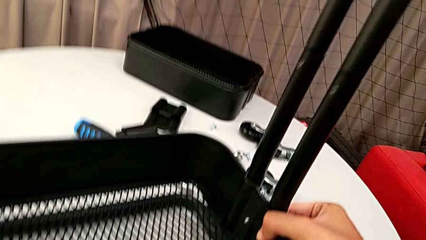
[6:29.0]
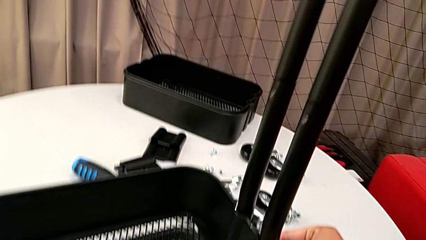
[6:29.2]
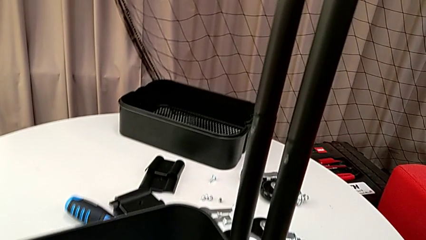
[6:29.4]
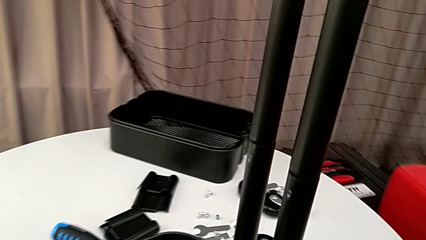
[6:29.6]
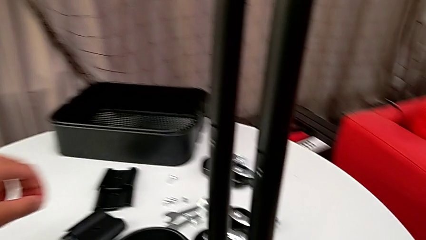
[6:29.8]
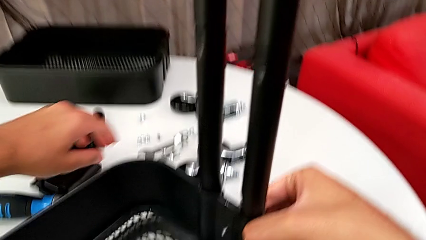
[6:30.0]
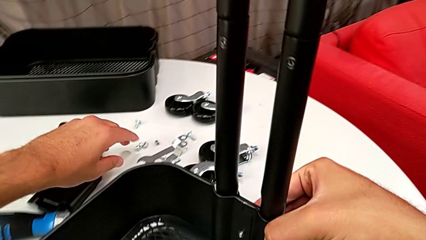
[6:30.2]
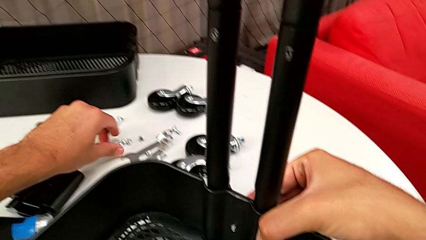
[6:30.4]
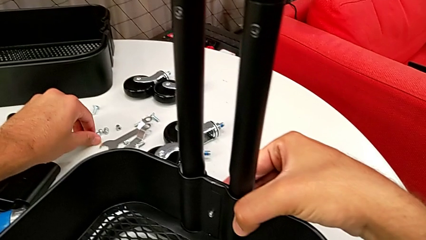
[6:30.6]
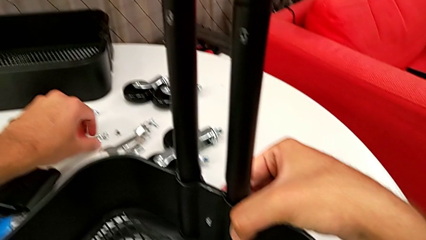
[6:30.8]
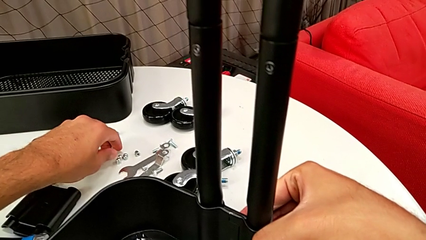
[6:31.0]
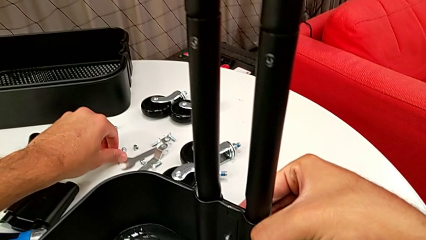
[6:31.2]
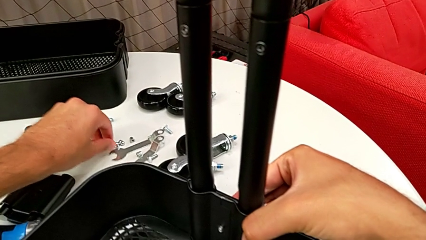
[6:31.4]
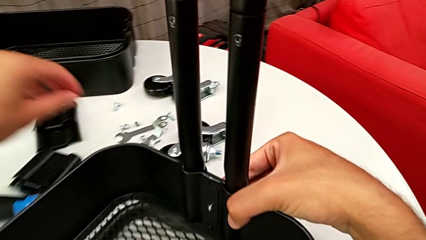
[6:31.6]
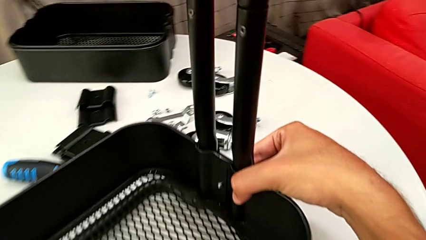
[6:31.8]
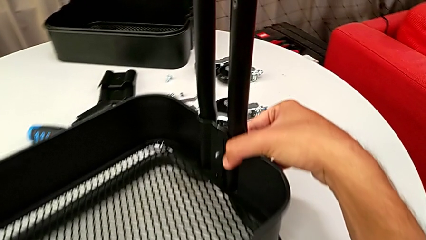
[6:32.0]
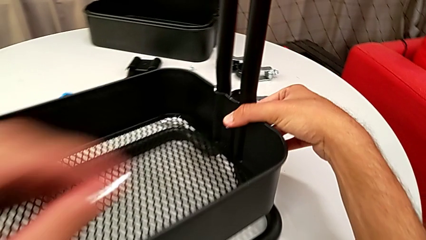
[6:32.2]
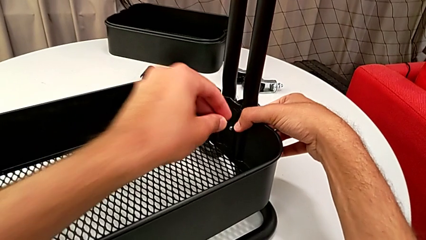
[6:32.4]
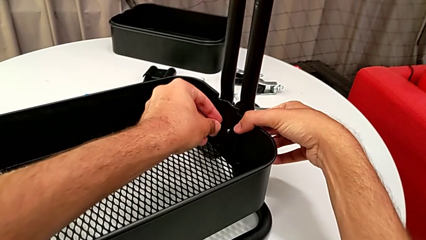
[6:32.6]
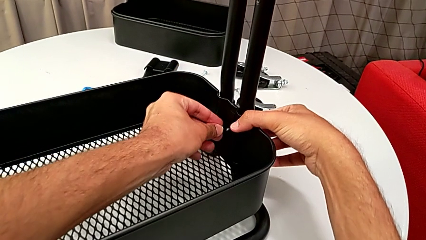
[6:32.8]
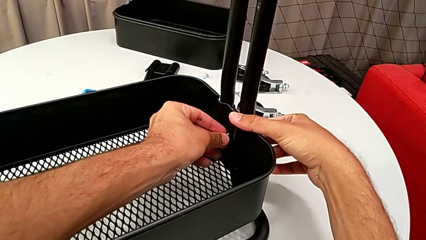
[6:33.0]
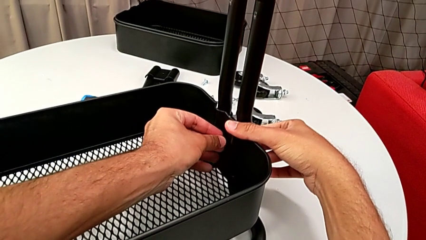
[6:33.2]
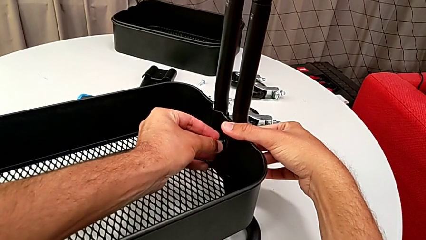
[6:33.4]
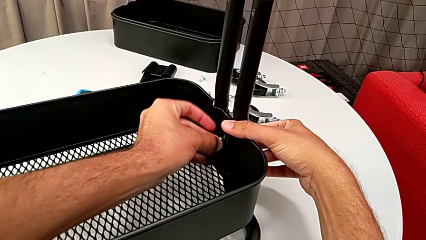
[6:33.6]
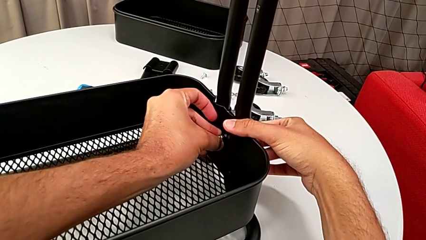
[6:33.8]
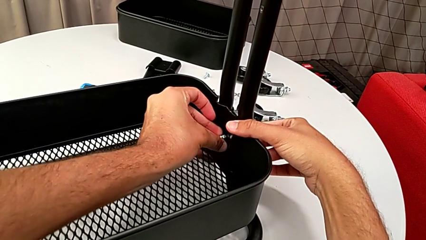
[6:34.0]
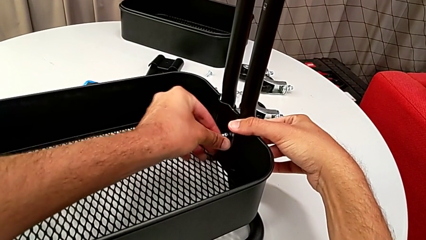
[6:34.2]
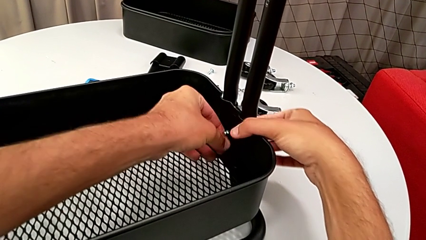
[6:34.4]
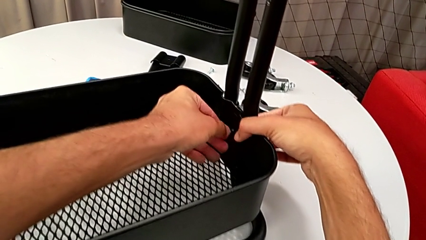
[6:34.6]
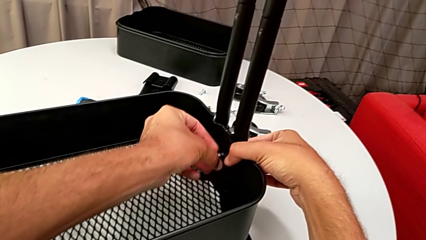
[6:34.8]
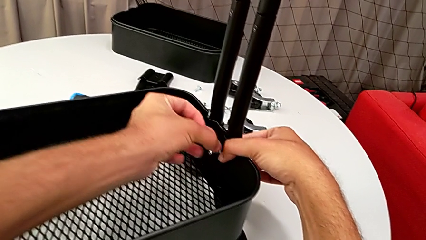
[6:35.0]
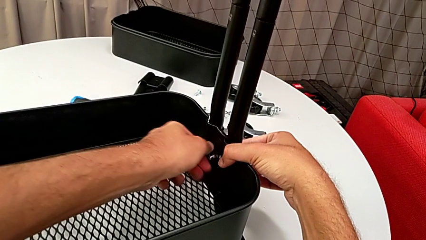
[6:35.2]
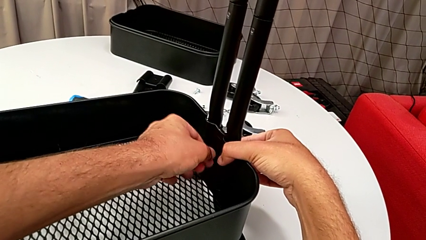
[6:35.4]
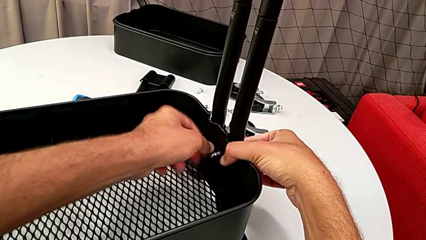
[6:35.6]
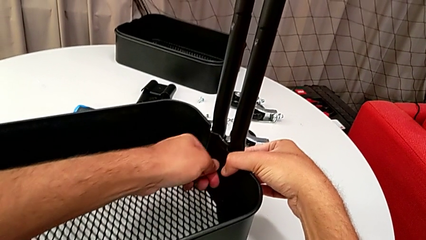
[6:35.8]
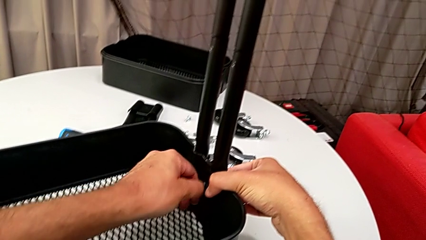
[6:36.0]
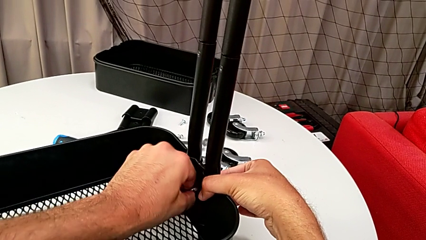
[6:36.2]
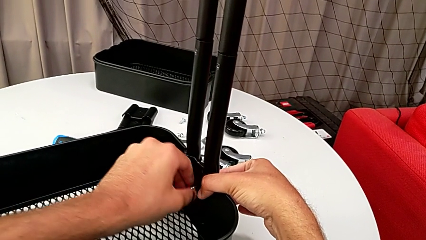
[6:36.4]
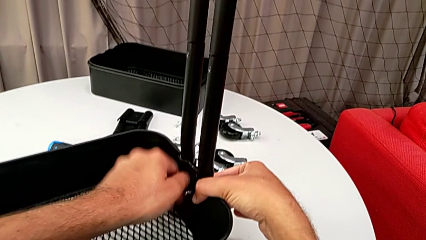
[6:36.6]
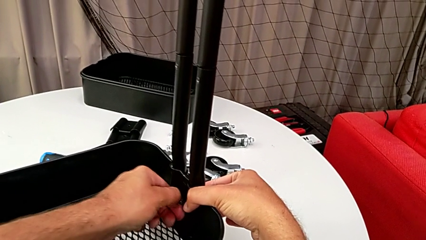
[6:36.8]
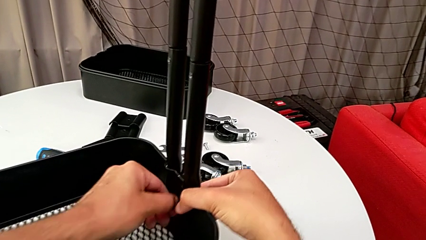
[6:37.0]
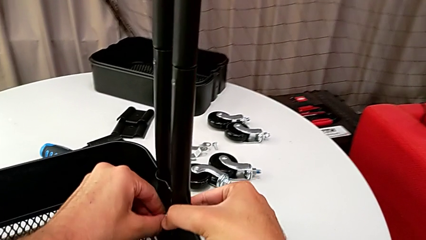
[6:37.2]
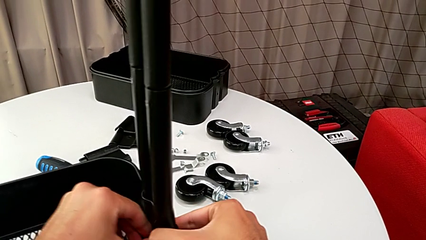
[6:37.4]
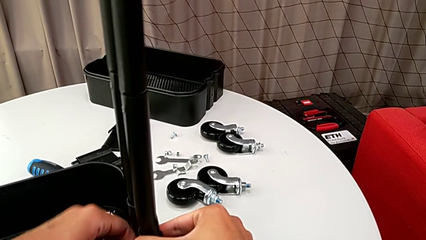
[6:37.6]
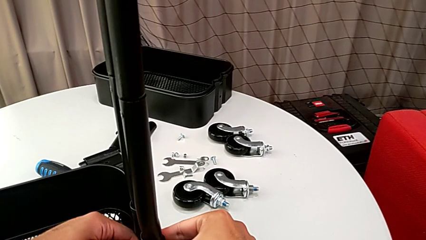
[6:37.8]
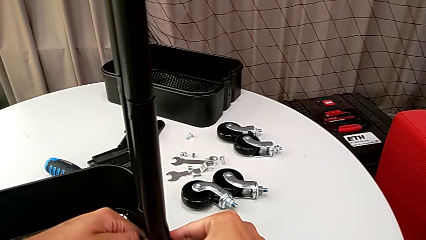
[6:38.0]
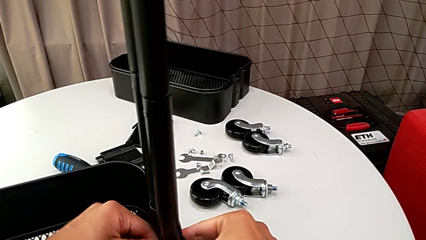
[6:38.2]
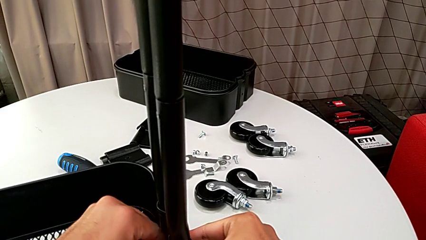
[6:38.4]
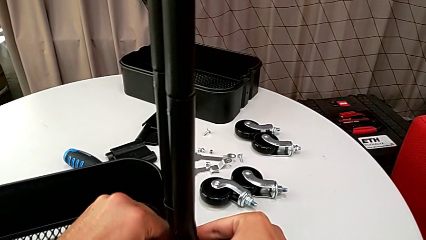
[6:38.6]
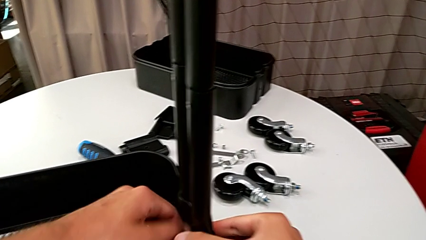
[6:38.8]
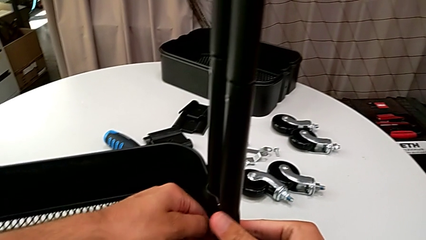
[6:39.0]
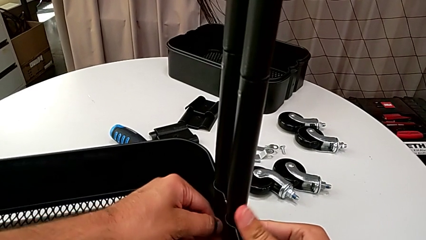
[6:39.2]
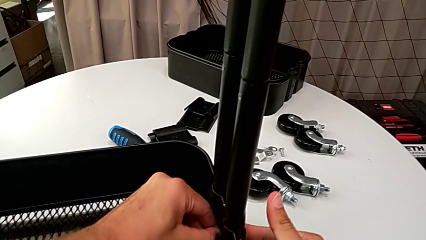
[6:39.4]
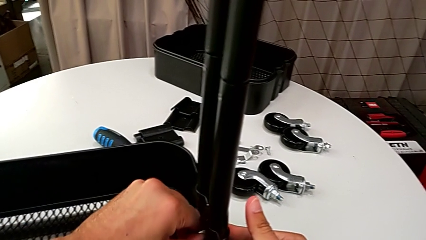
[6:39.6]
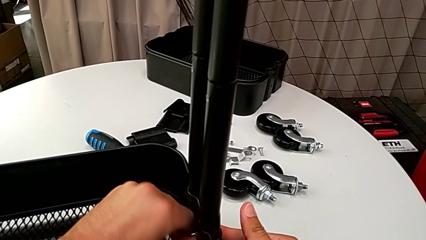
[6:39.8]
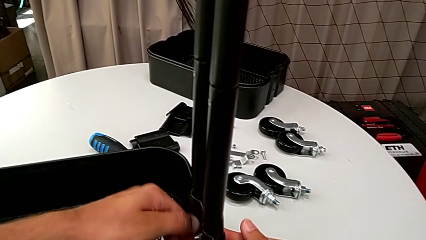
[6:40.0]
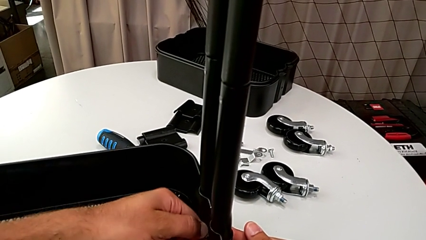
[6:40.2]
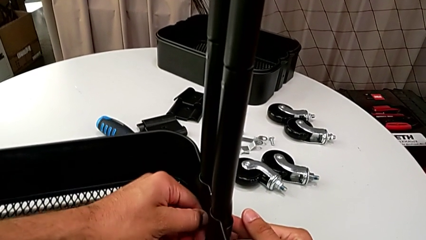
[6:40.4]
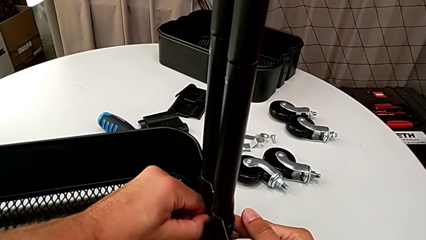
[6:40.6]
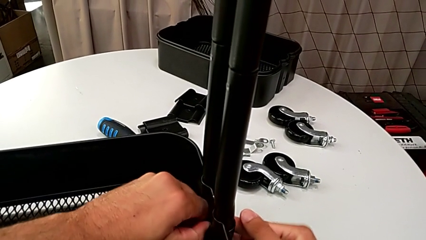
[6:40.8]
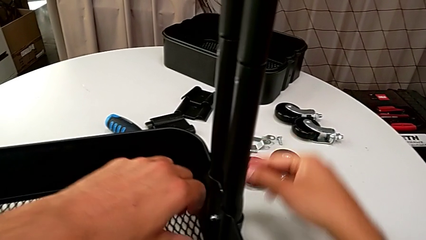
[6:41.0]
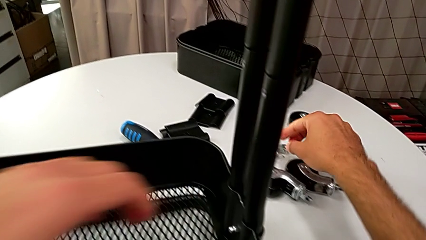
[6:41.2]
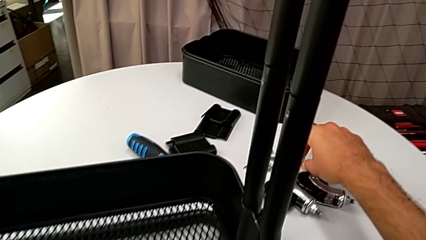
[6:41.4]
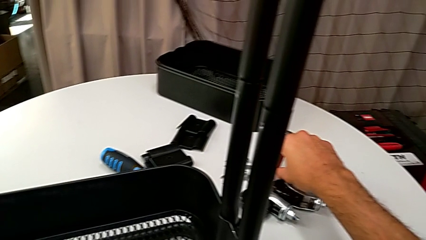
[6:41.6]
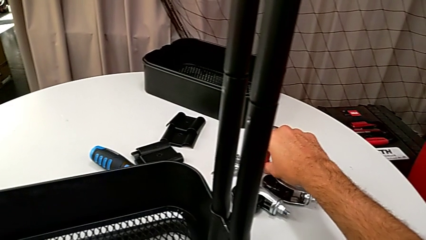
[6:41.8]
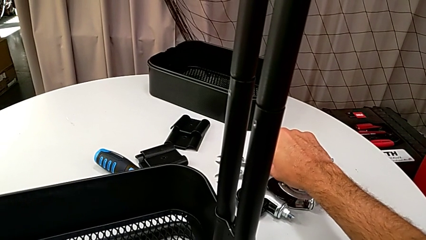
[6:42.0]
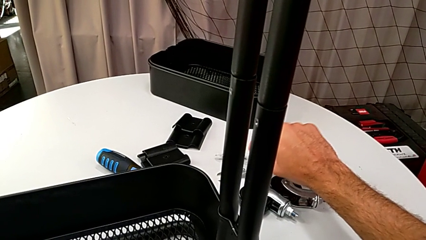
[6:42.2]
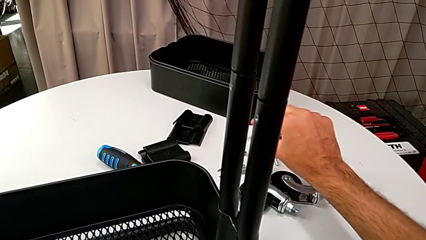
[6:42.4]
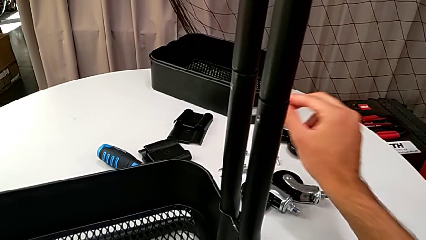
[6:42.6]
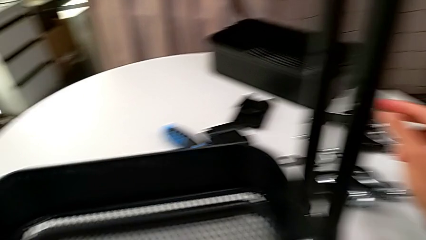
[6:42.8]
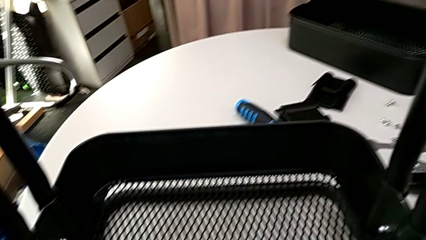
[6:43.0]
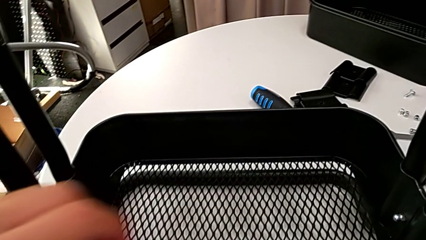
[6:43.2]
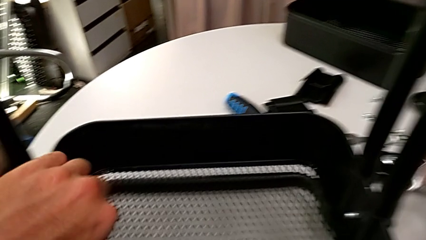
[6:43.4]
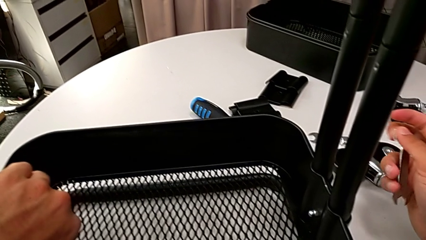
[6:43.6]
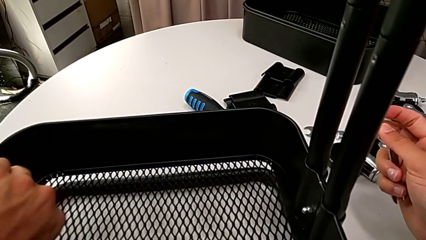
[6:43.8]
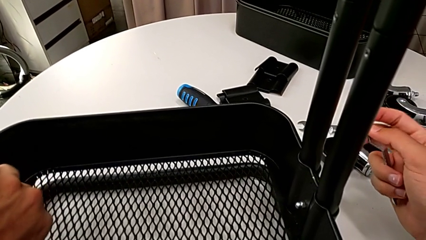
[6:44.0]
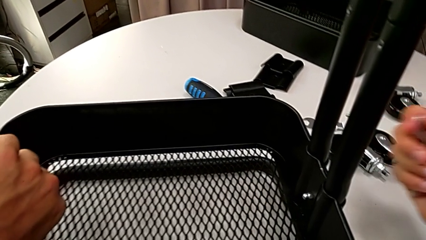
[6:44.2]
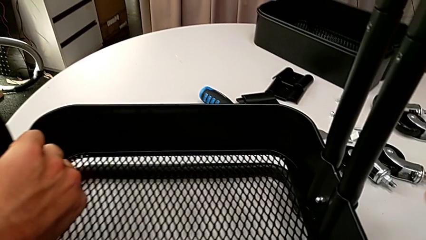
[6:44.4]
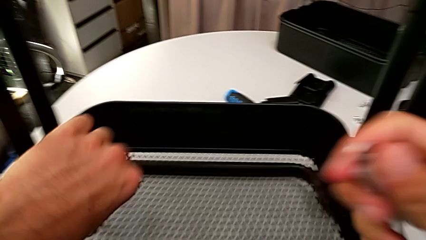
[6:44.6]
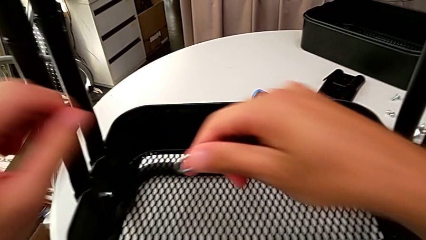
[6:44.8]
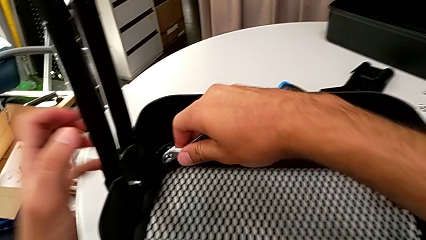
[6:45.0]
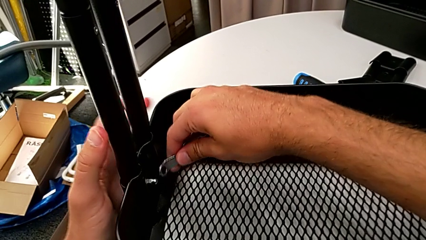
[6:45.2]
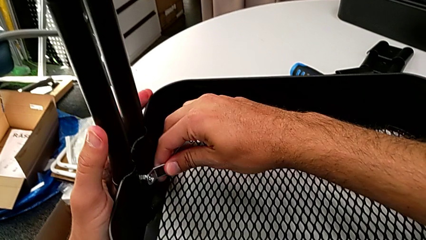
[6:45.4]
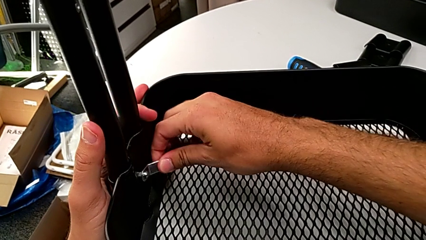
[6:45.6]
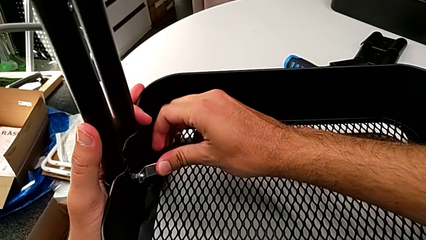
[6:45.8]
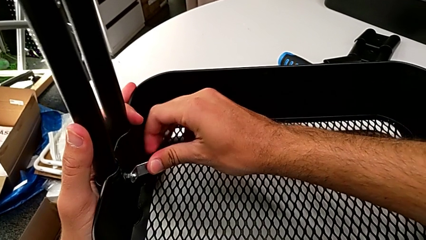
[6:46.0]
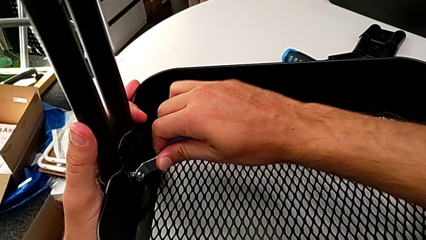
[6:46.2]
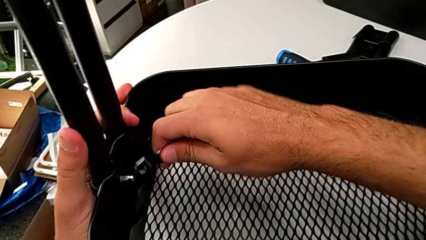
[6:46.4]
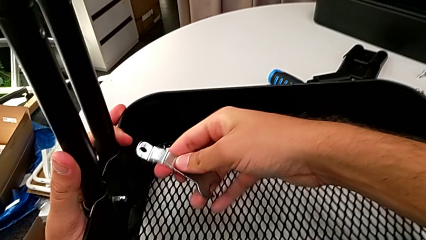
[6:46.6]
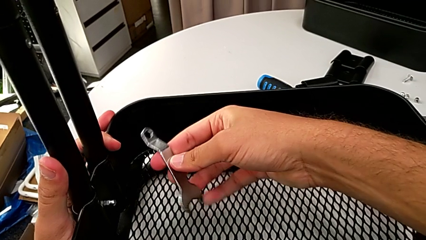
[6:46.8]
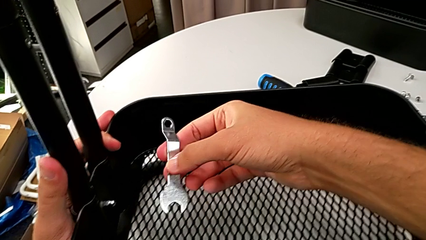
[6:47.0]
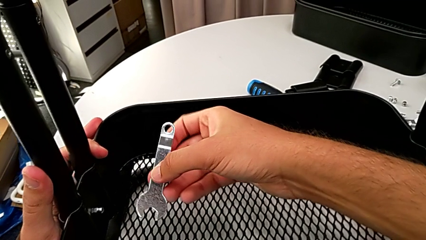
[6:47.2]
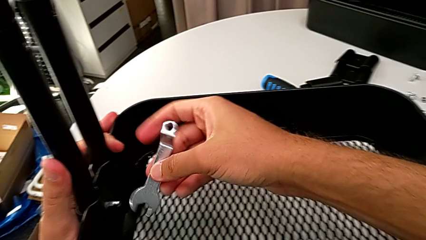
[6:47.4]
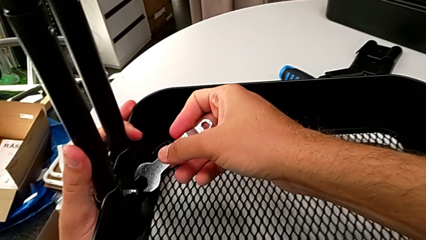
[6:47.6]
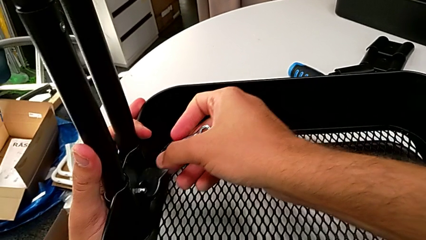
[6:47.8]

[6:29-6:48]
The camera wearer is assembling the bottom grid tray. They approach the hexagon cap nut, grab it and screw it.
